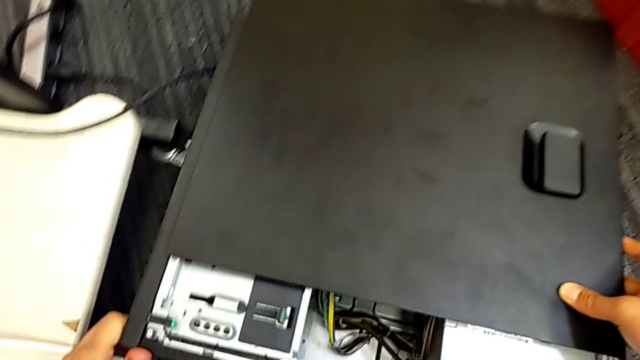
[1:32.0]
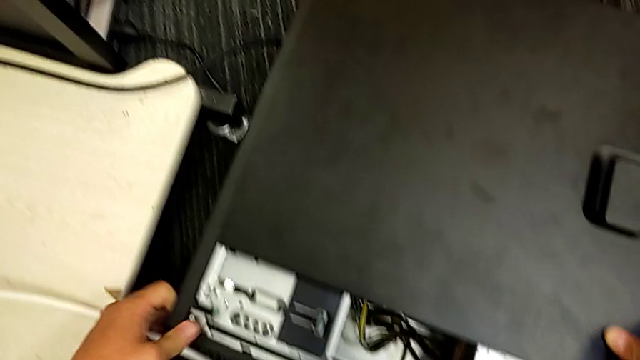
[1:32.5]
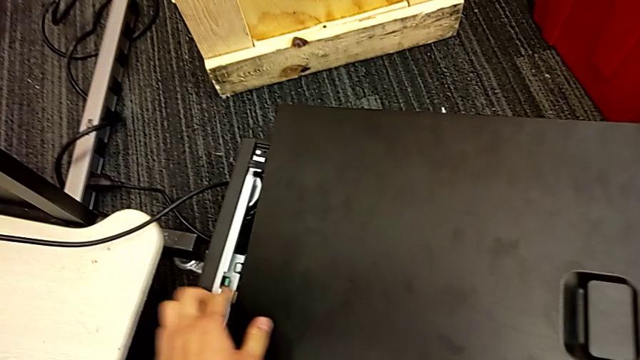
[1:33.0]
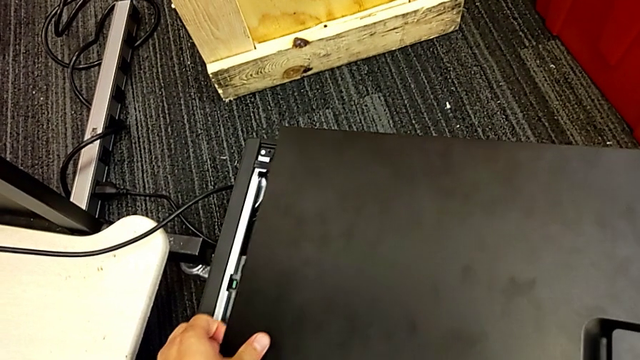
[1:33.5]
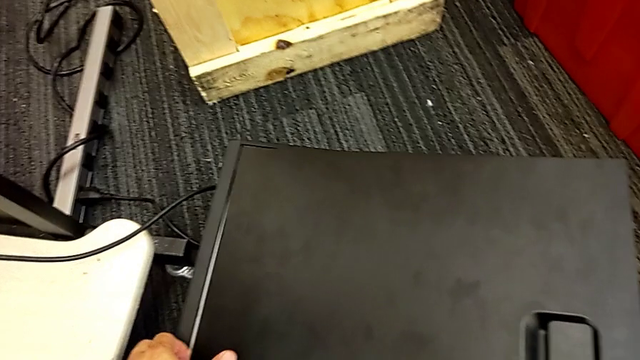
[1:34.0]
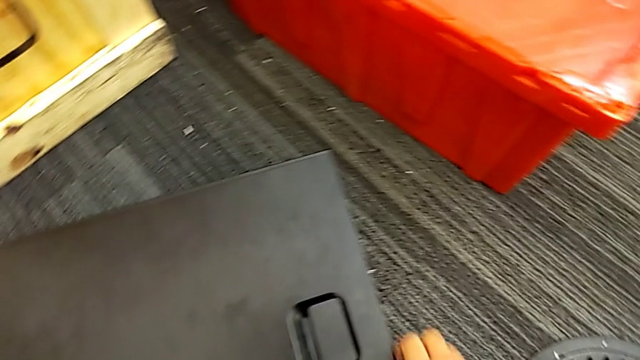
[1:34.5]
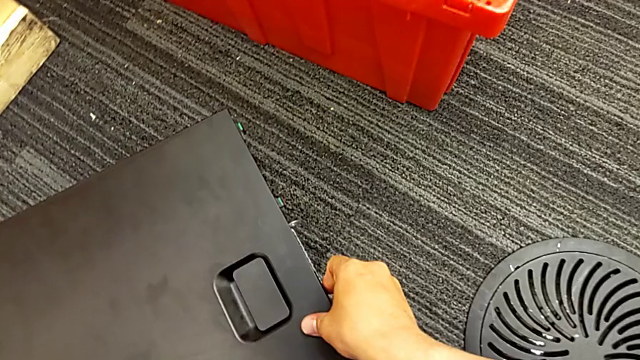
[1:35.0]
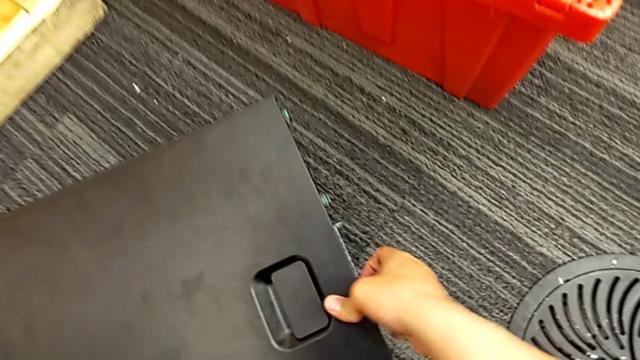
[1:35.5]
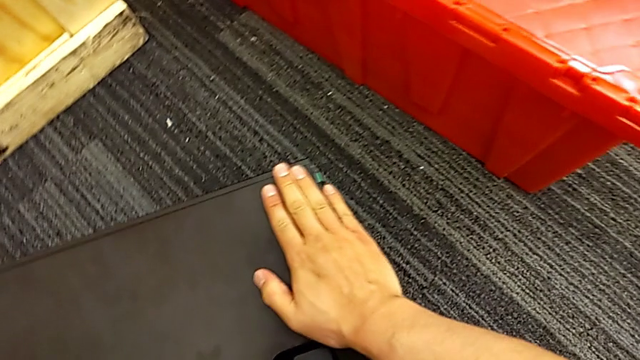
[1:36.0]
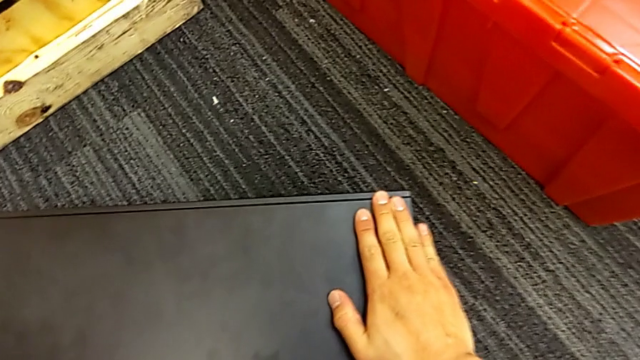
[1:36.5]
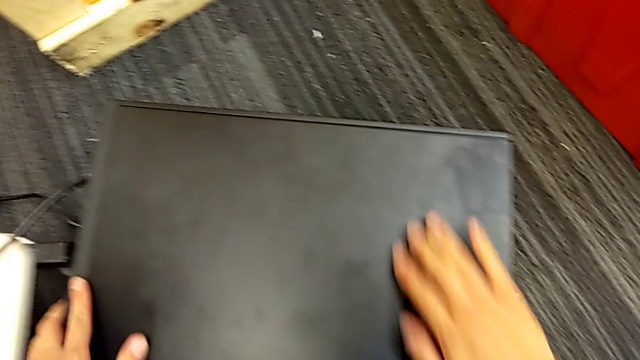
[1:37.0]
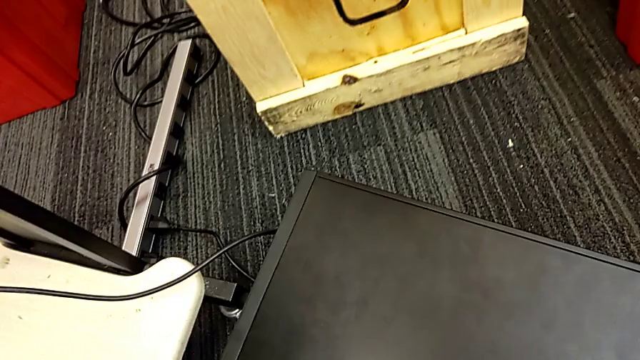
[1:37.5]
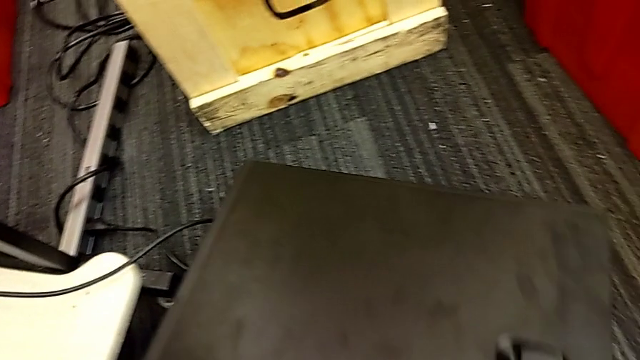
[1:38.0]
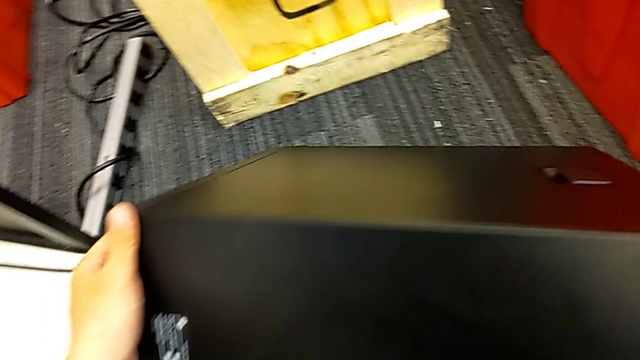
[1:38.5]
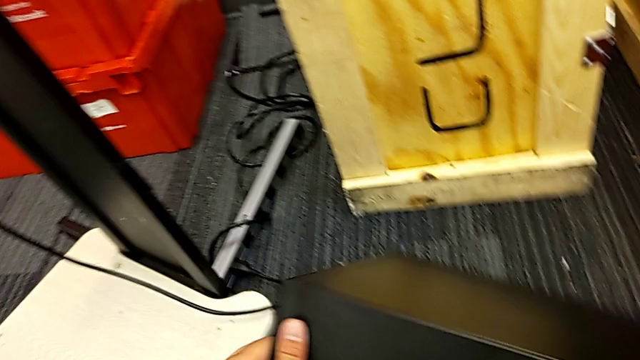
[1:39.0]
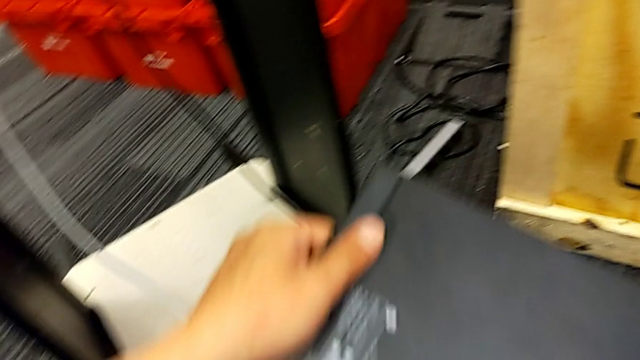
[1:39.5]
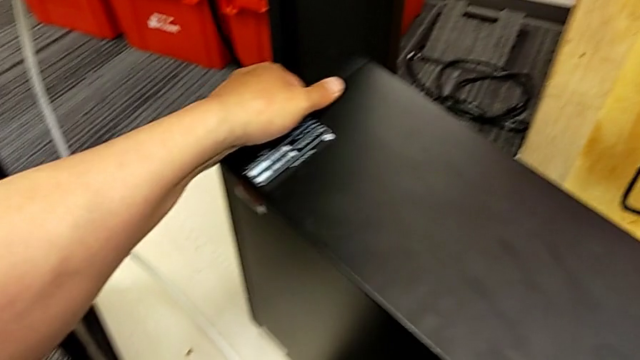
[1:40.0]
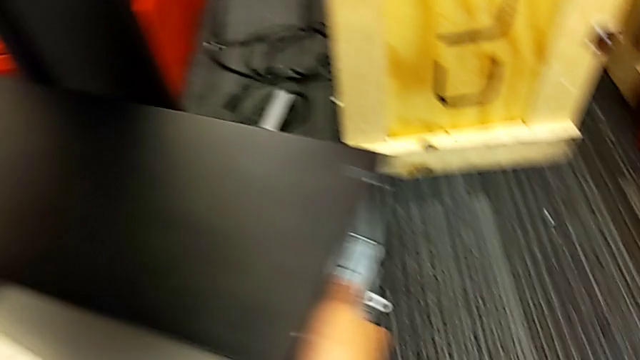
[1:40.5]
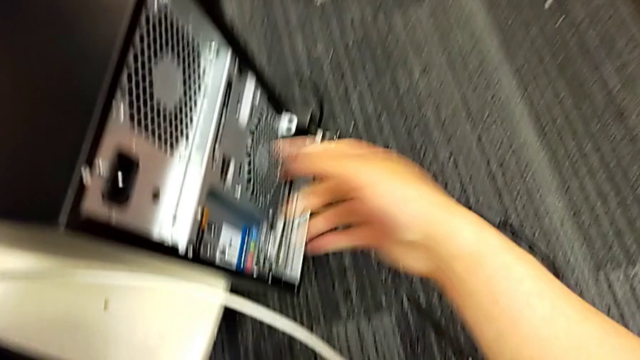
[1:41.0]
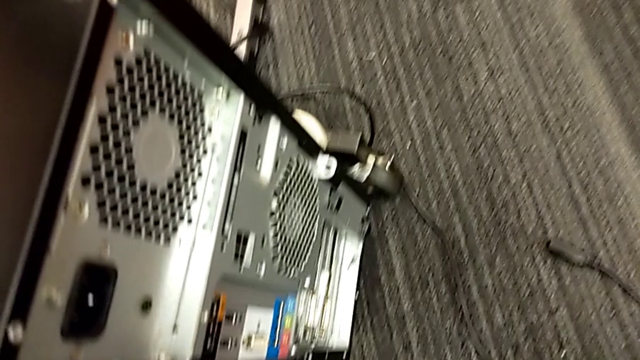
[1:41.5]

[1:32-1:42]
The camera wearer is placing the computer tower on the table. They insert the cover, lift the computer tower and place it.

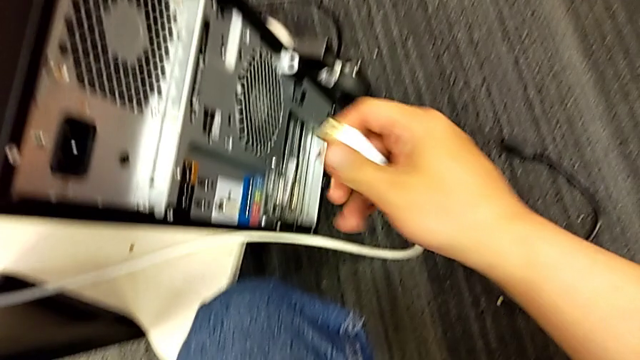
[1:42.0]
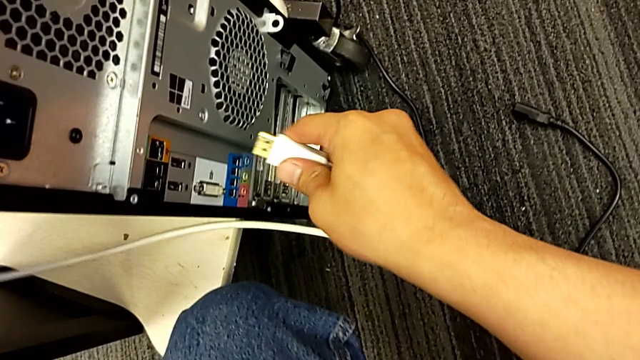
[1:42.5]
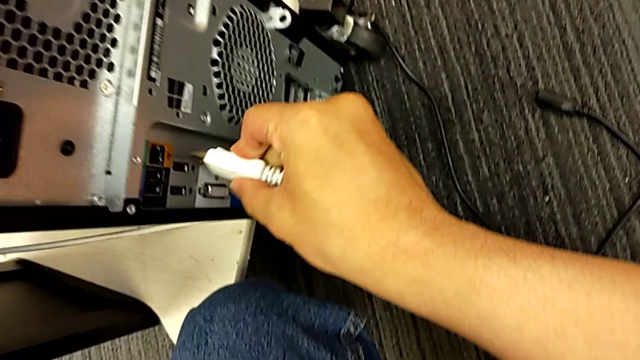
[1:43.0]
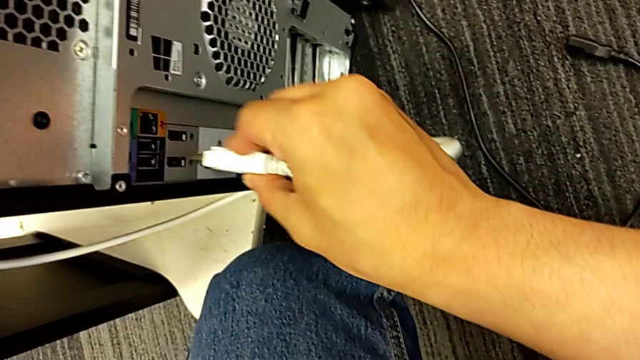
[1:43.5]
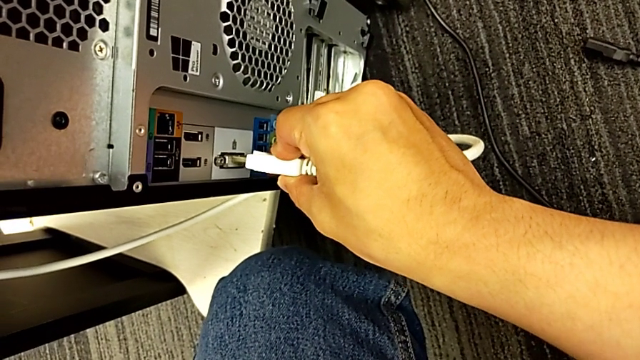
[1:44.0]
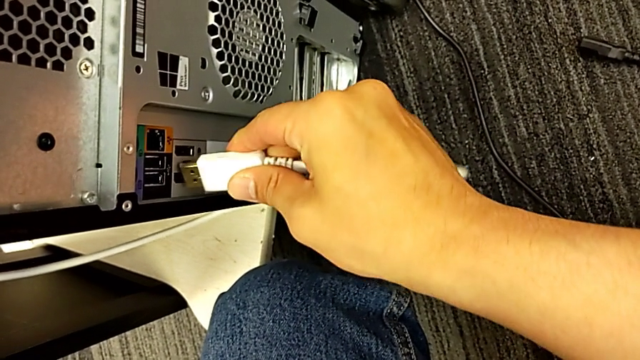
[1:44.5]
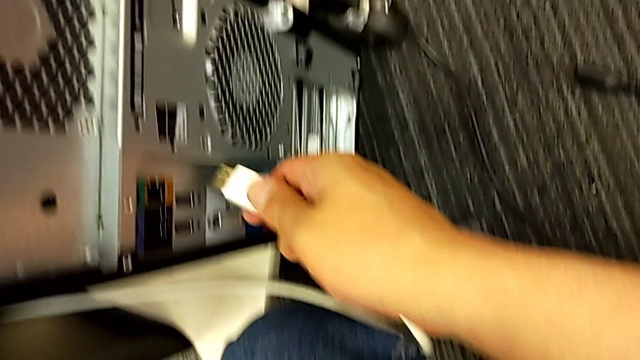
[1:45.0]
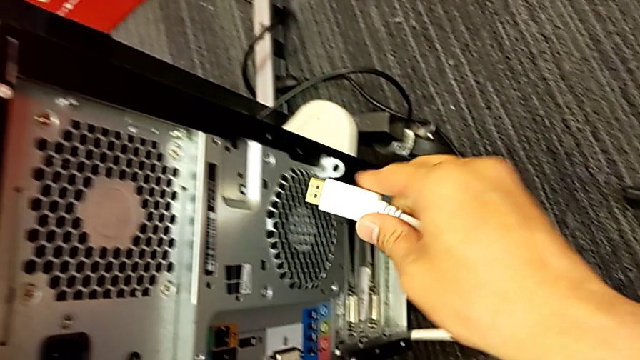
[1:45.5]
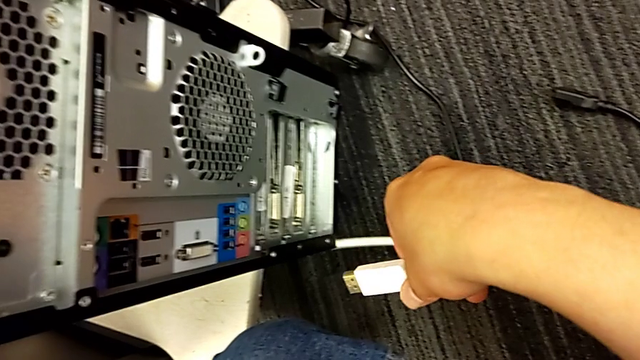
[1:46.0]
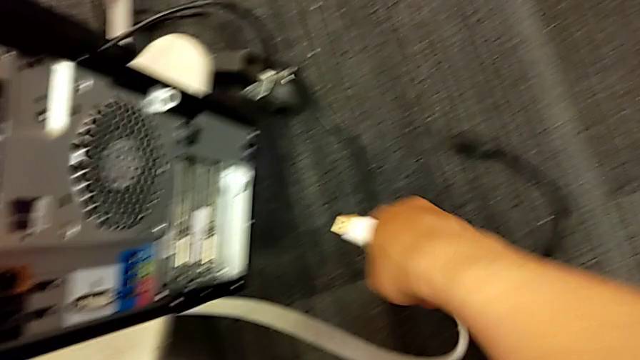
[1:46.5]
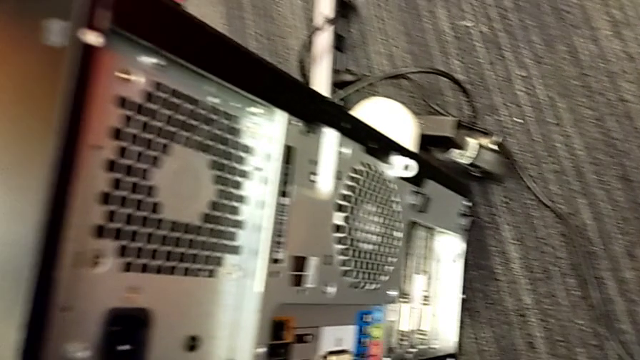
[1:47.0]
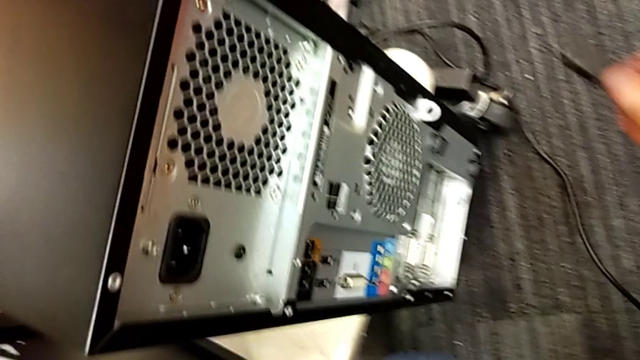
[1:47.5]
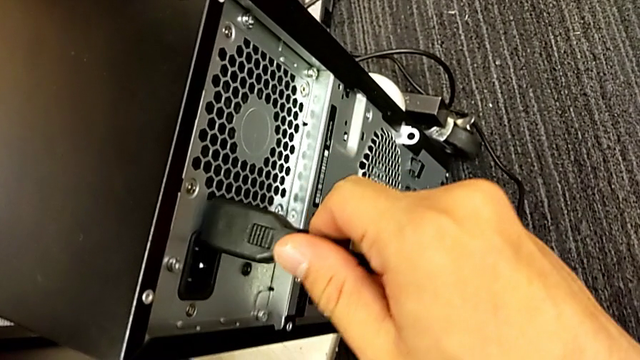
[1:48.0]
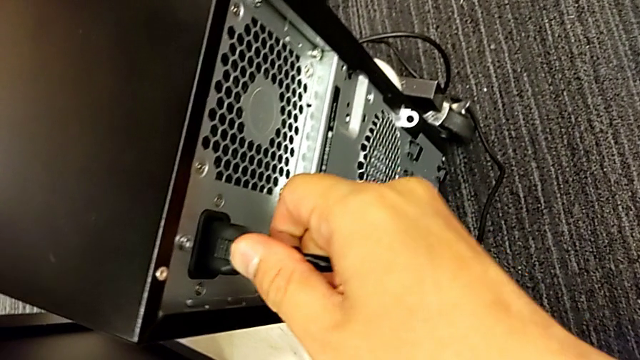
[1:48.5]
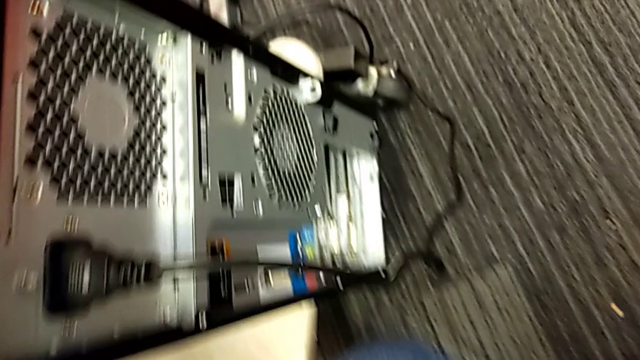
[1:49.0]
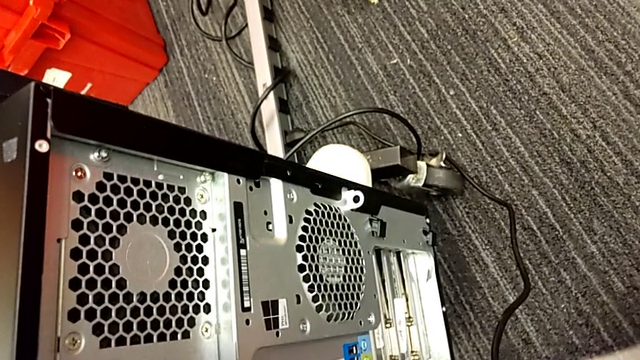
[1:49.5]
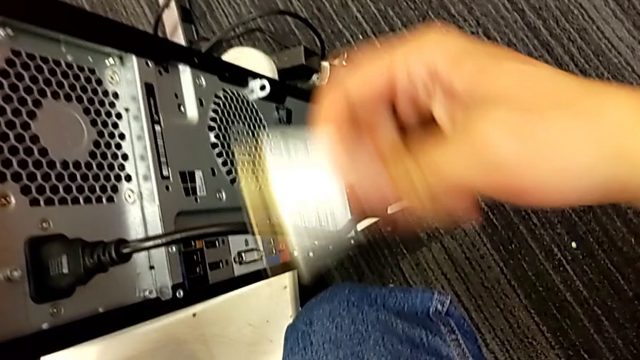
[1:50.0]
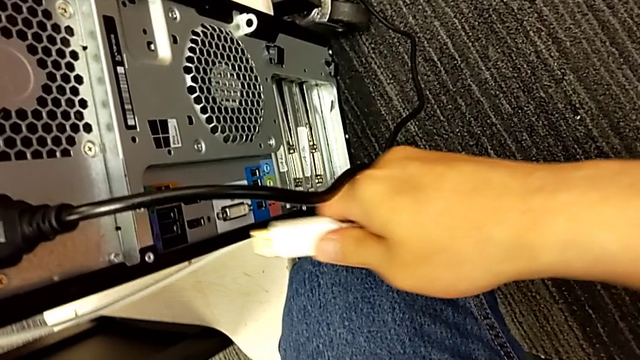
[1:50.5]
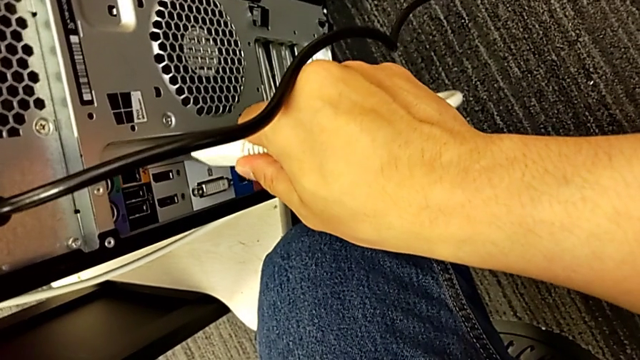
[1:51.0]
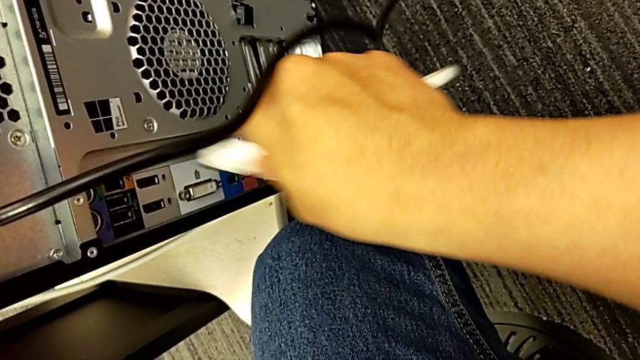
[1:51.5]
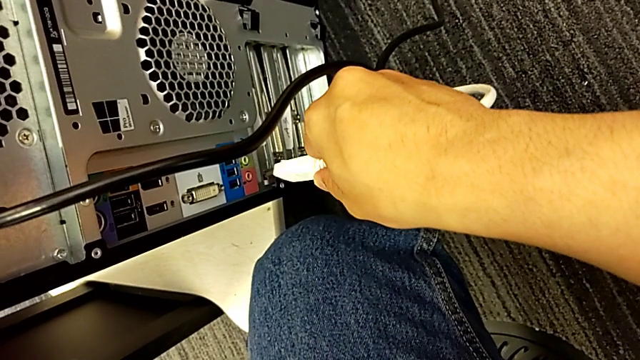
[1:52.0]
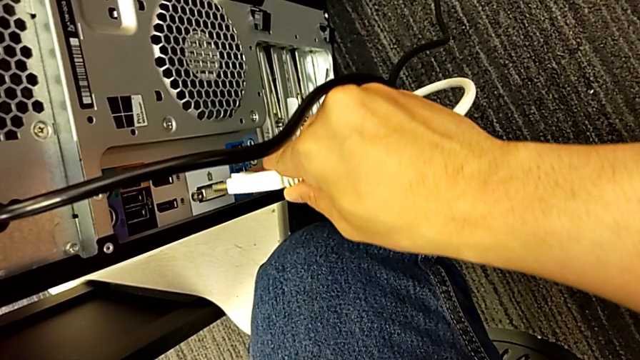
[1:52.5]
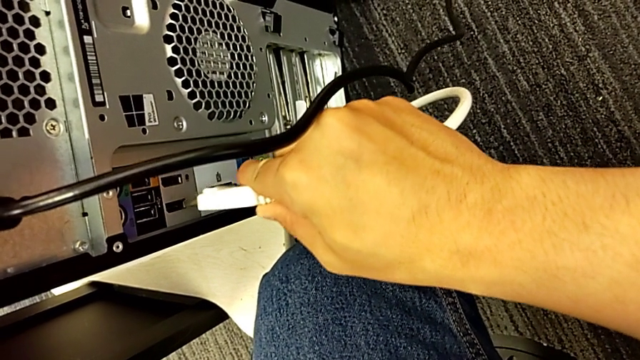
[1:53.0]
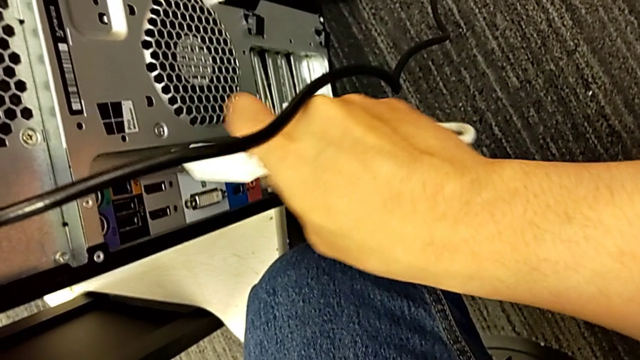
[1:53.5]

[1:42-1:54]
The camera wearer is placing the computer tower on the table. They wrongly assemble the HDMI cable, can't find the HDMI port, assemble the cable power supply and begin to assemble the HDMI cable.
